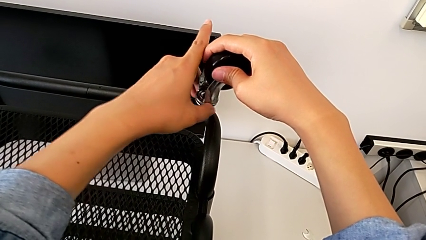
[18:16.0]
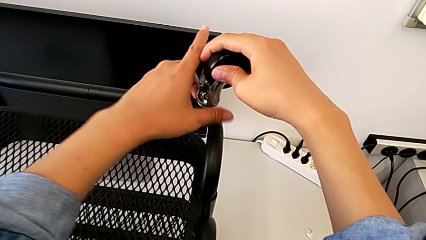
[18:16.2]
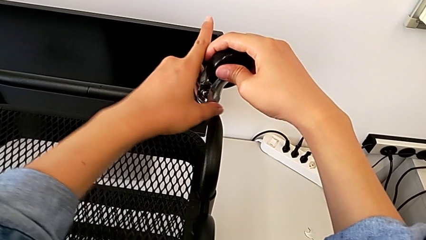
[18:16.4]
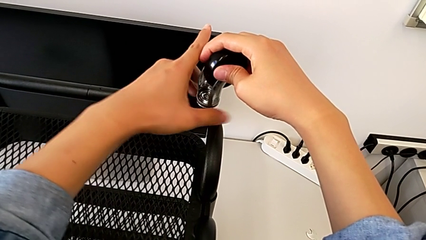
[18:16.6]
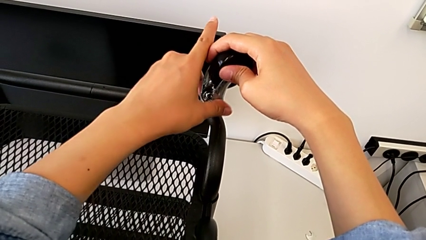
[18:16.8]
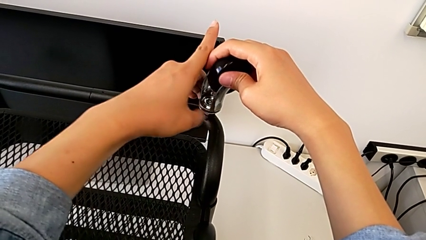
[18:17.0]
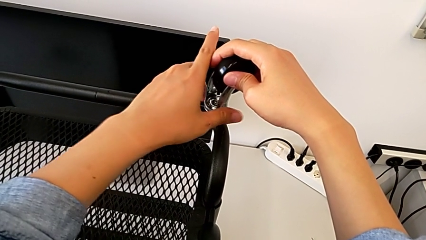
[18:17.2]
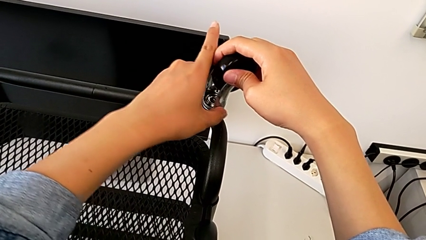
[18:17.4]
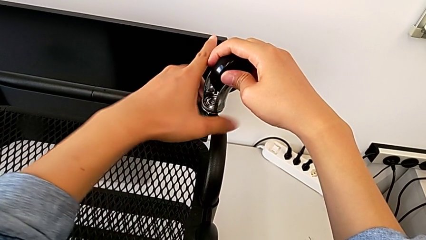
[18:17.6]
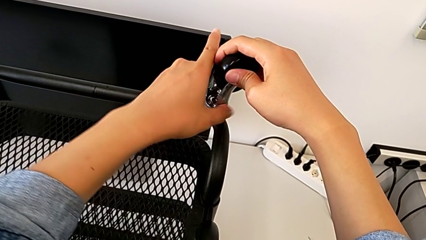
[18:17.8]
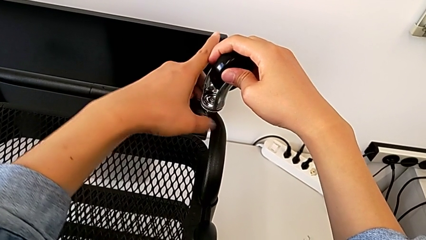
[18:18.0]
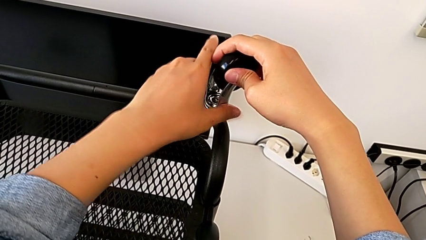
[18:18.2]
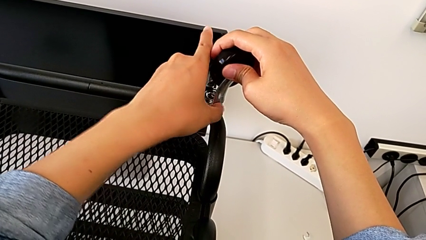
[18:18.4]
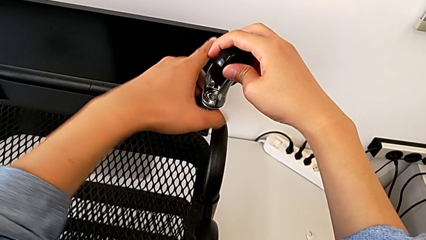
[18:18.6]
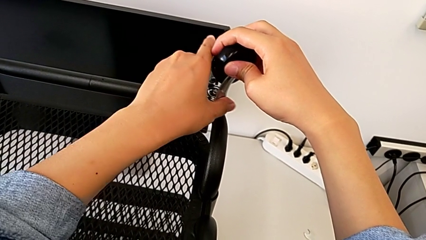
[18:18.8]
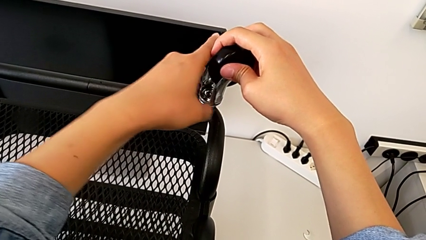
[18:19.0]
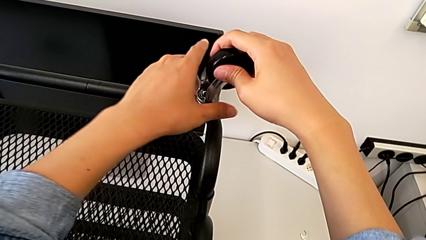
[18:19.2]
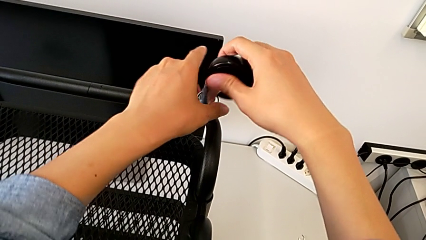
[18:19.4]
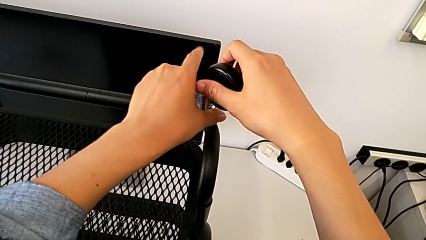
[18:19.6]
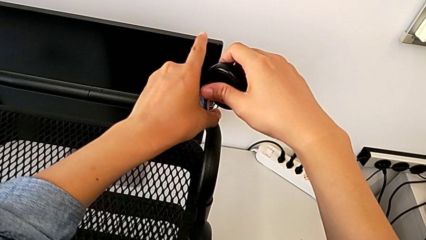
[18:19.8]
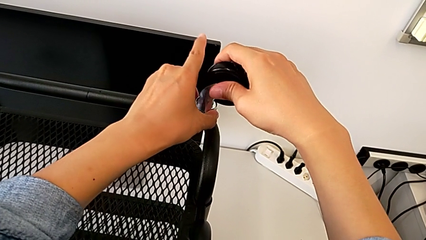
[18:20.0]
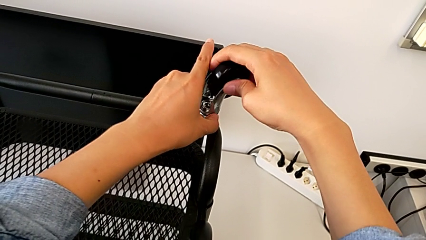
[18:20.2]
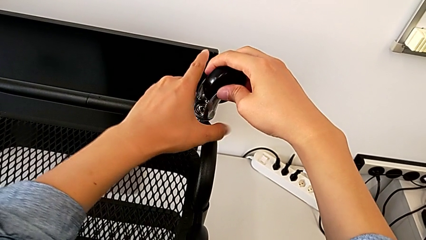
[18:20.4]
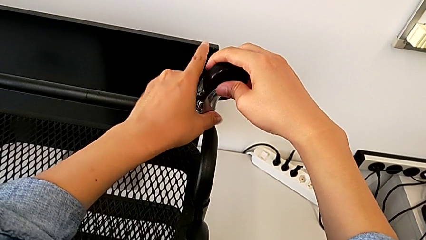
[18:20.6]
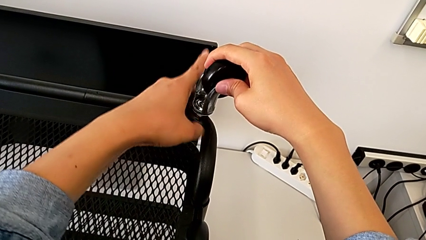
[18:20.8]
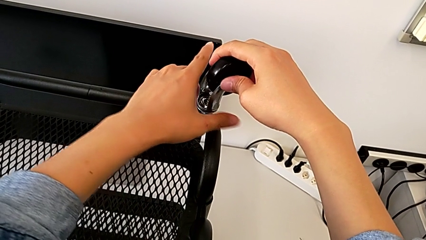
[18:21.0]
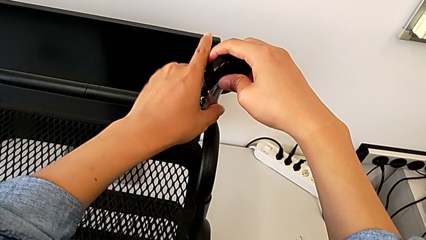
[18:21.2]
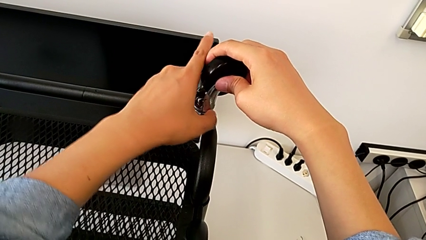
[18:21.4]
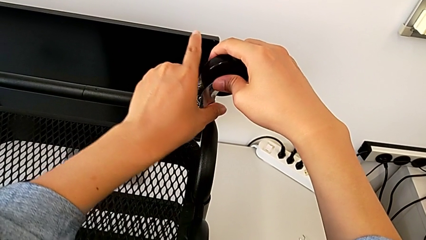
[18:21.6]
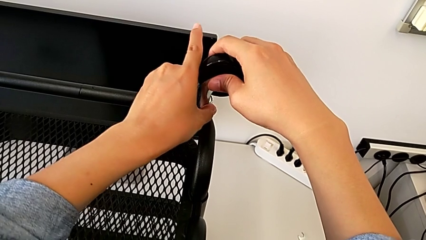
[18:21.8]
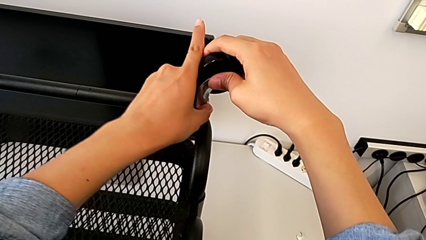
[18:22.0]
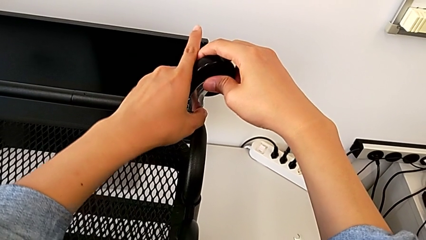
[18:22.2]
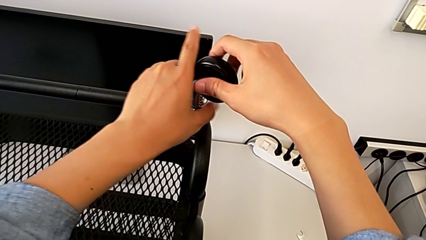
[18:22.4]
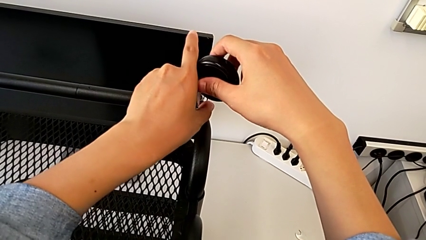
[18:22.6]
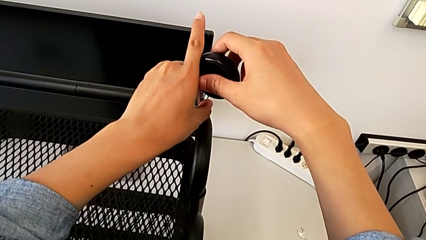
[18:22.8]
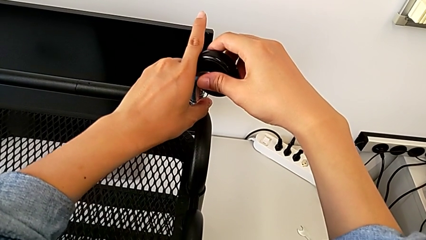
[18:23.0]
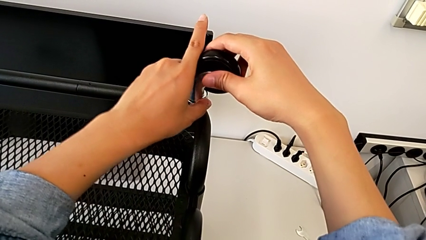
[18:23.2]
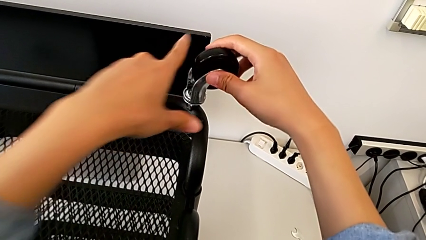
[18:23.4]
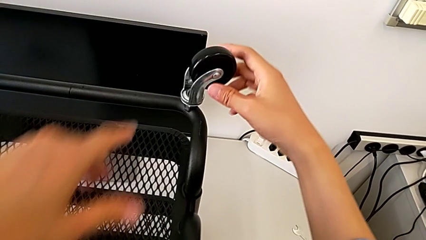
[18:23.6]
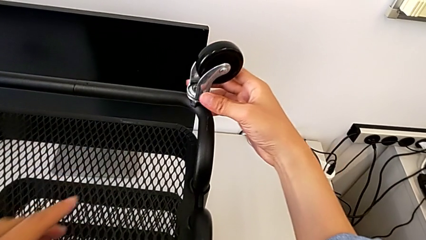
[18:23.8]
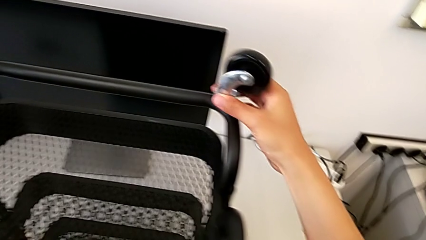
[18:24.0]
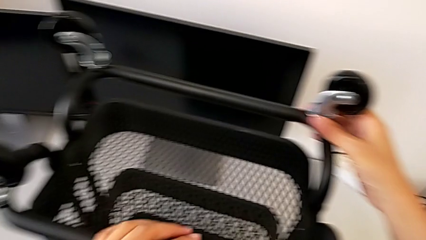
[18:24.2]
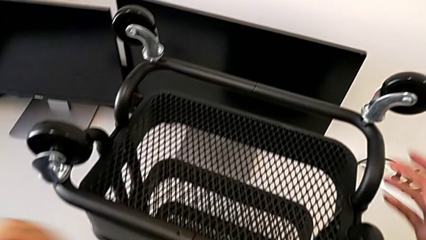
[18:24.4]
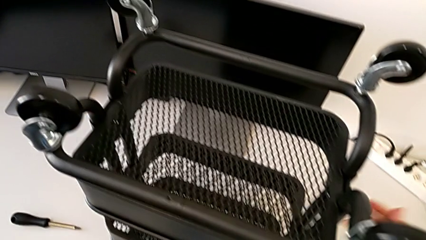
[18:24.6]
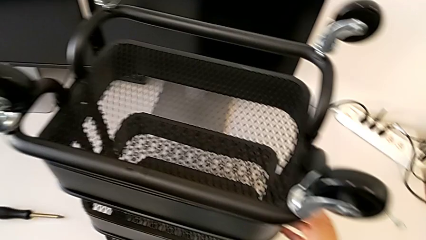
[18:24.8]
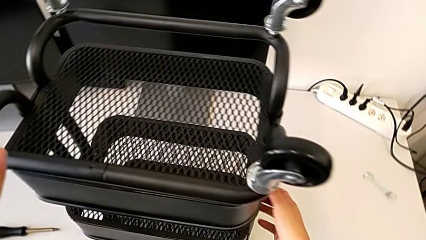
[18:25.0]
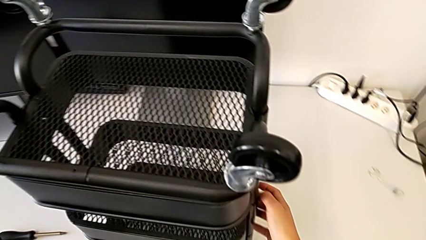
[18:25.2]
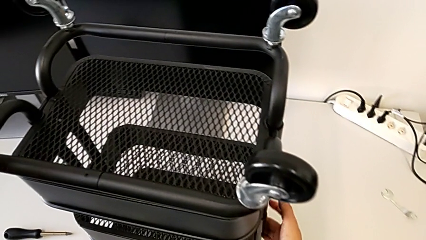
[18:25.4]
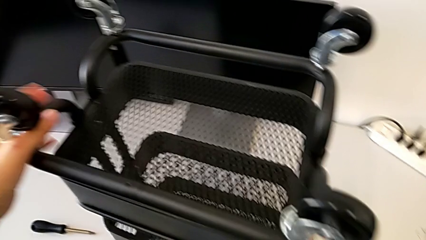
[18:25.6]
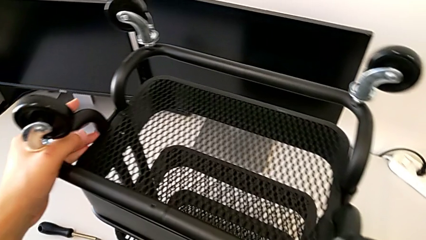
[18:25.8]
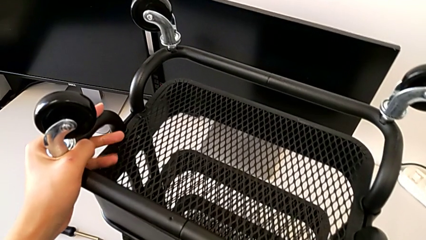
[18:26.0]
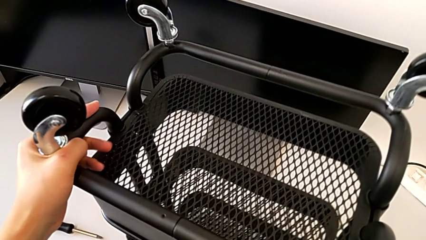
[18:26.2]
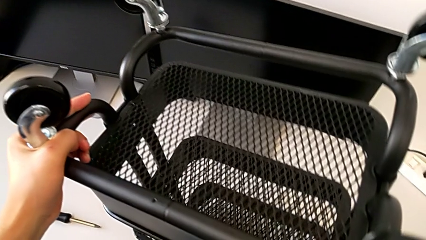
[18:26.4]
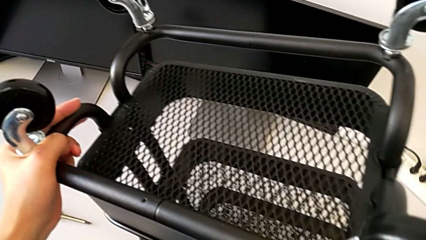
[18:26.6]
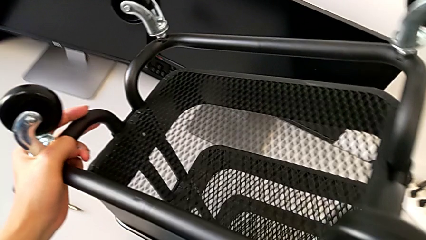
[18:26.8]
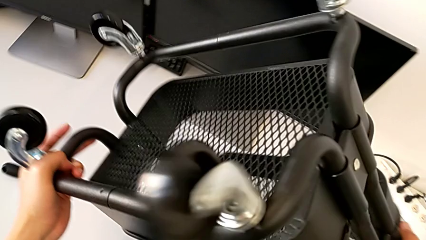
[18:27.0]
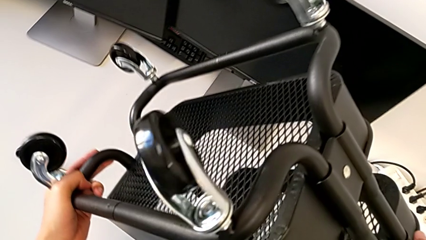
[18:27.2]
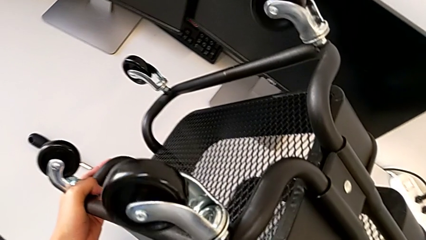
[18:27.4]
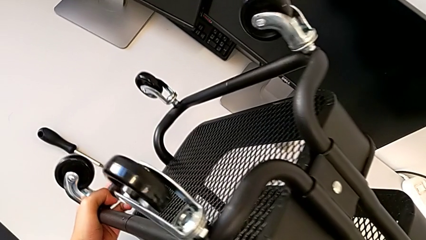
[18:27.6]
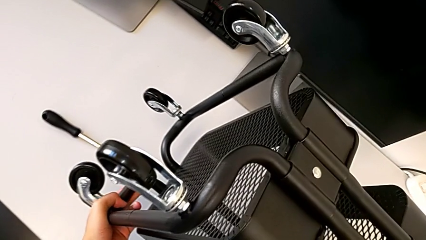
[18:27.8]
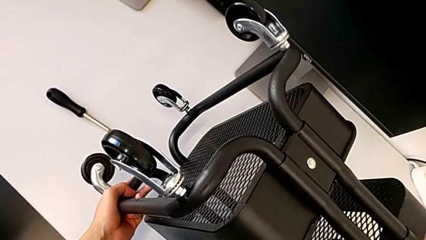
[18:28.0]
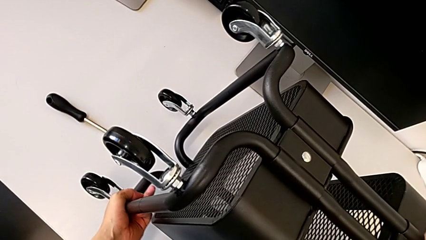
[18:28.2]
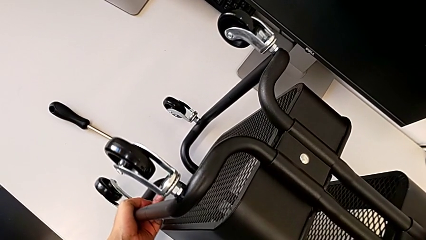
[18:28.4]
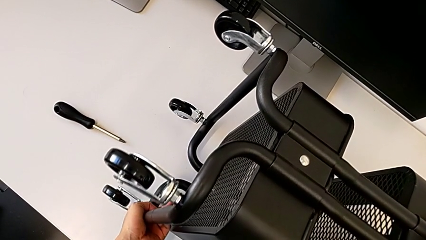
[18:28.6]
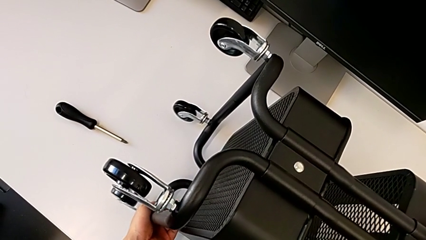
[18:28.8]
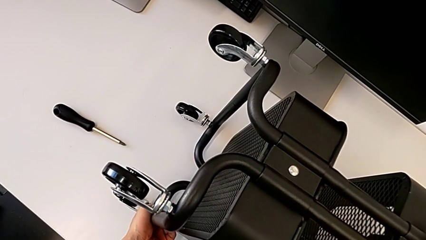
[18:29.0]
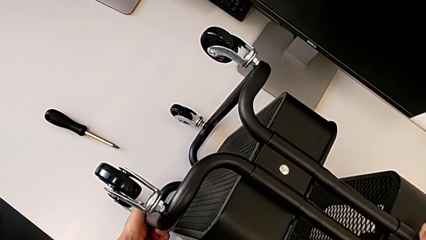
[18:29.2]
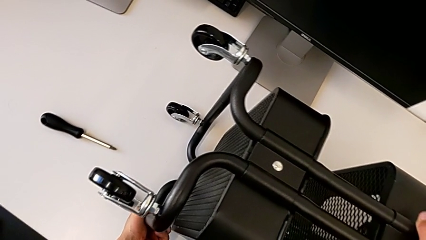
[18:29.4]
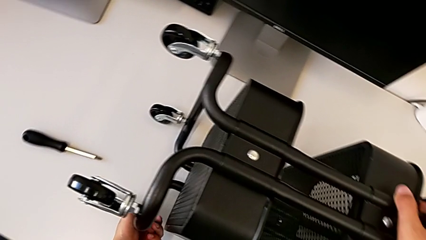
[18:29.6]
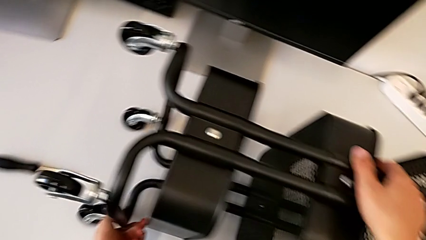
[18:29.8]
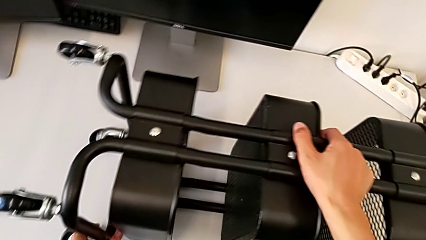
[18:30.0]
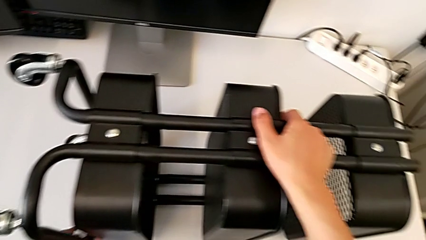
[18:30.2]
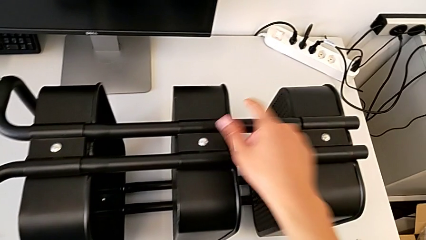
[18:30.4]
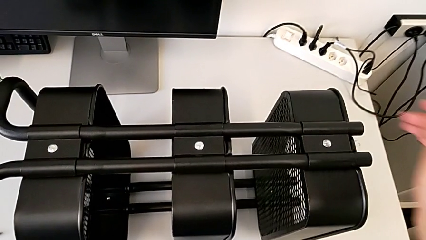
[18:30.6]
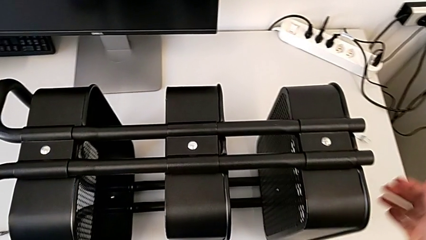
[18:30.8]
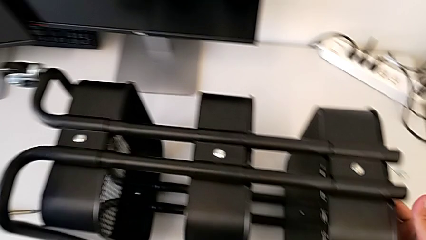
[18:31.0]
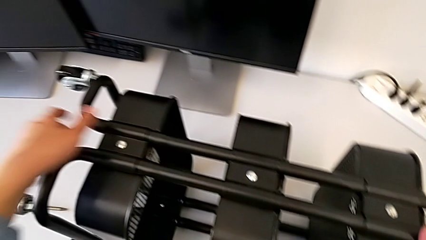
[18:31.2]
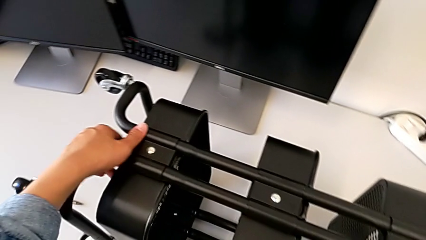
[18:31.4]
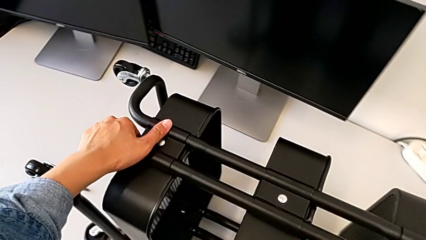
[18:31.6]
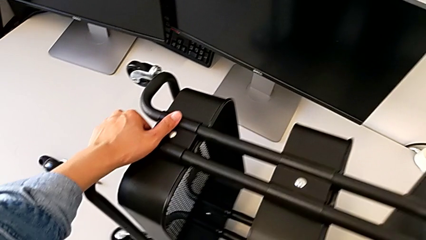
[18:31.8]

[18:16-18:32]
The camera wearer is assembling four wheels. They keep screwing the wheel.
